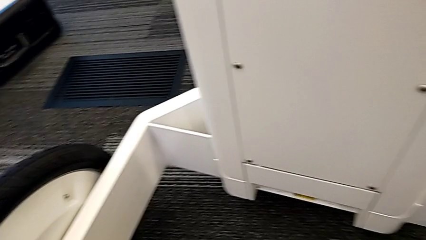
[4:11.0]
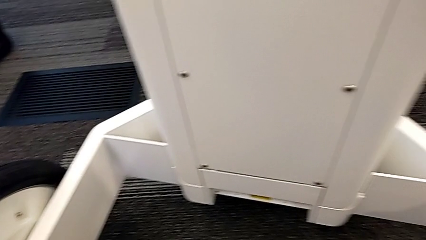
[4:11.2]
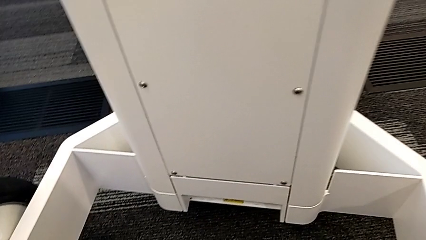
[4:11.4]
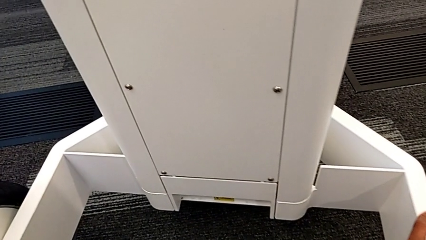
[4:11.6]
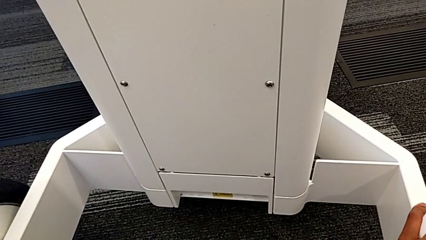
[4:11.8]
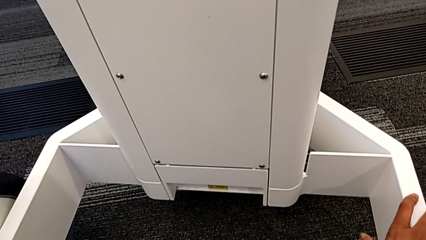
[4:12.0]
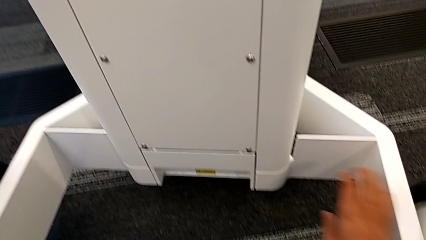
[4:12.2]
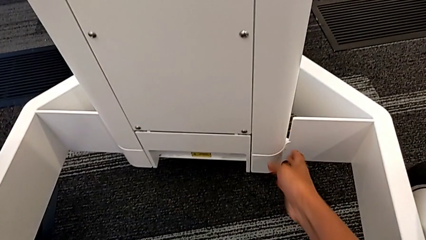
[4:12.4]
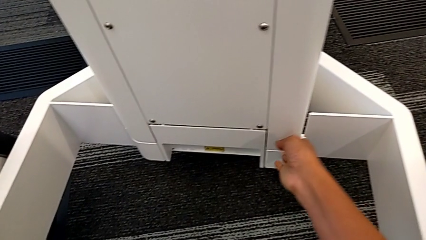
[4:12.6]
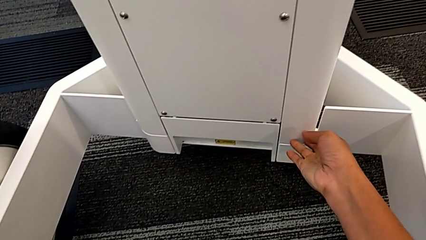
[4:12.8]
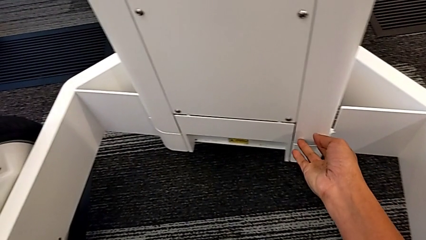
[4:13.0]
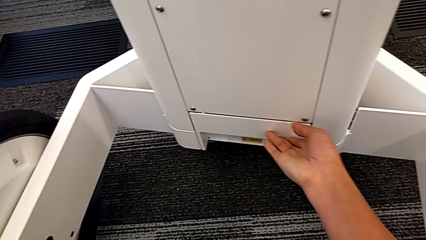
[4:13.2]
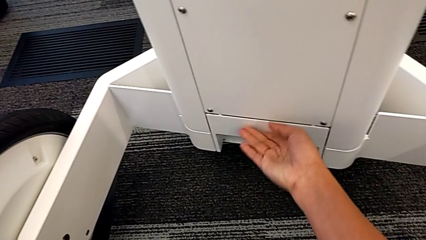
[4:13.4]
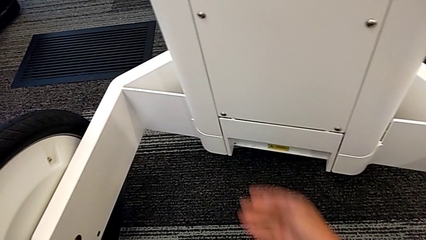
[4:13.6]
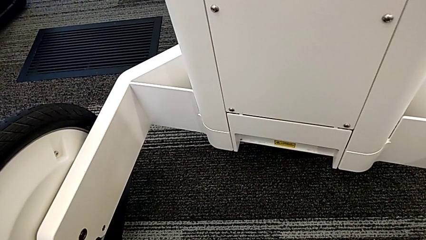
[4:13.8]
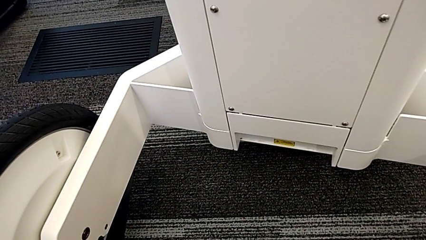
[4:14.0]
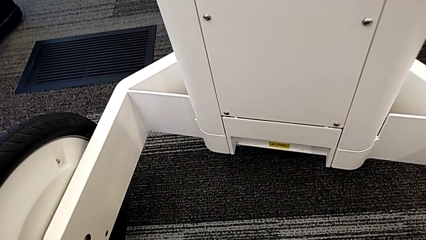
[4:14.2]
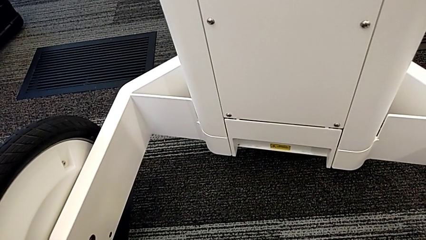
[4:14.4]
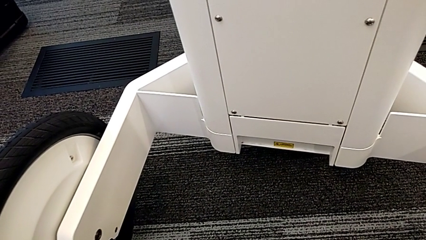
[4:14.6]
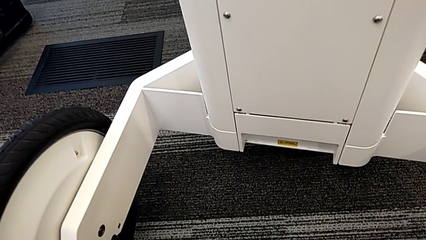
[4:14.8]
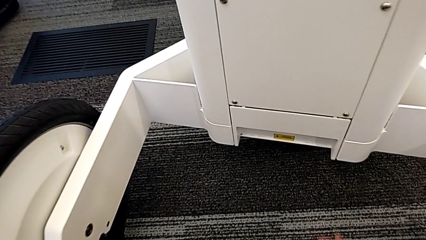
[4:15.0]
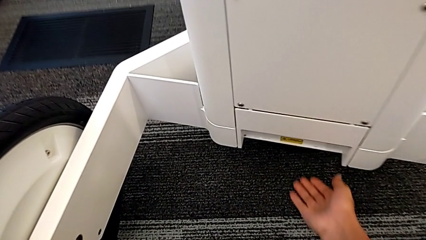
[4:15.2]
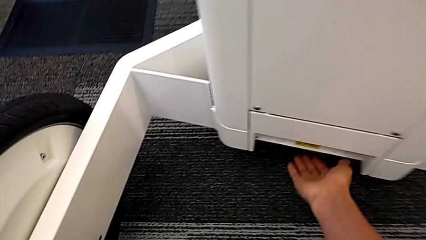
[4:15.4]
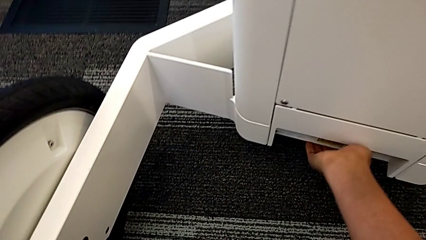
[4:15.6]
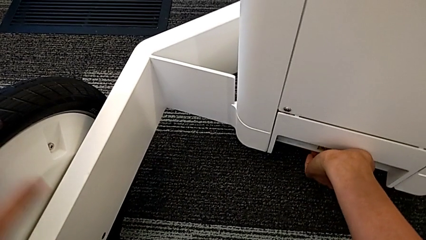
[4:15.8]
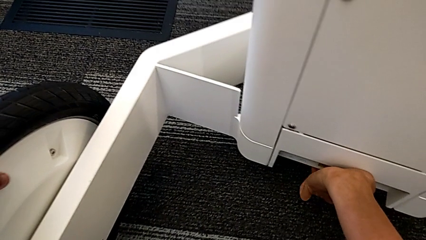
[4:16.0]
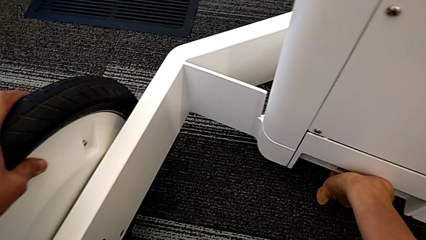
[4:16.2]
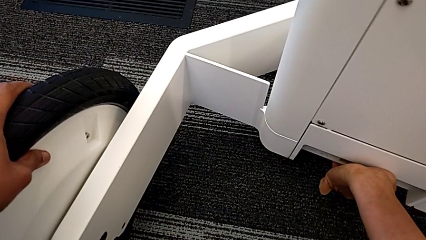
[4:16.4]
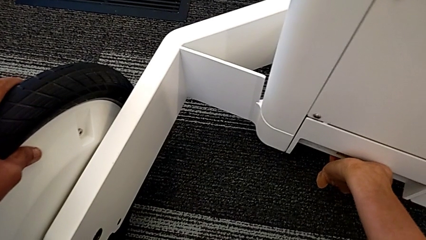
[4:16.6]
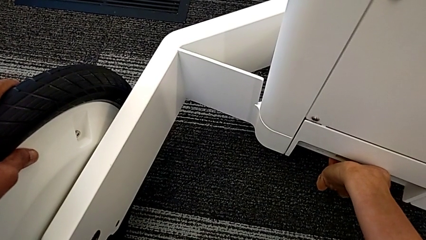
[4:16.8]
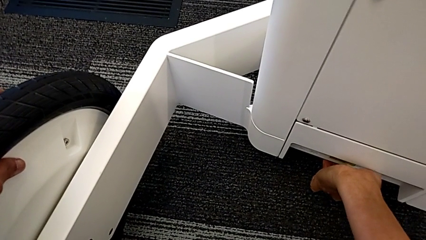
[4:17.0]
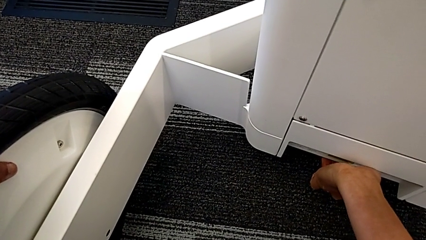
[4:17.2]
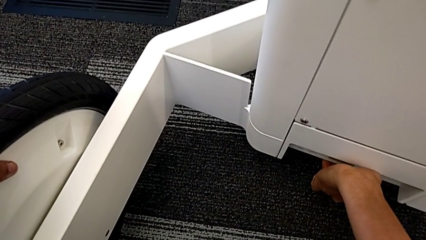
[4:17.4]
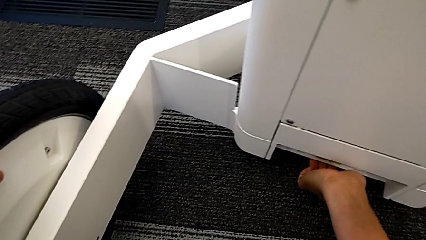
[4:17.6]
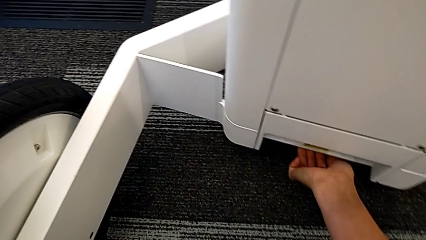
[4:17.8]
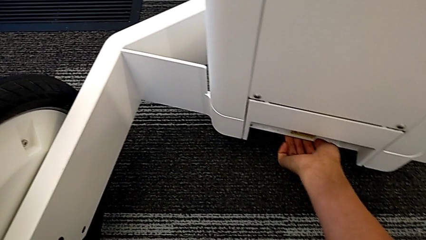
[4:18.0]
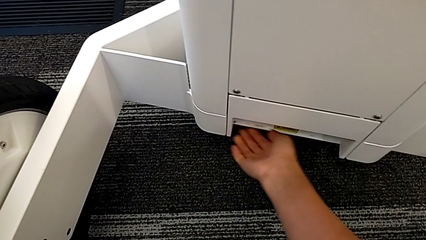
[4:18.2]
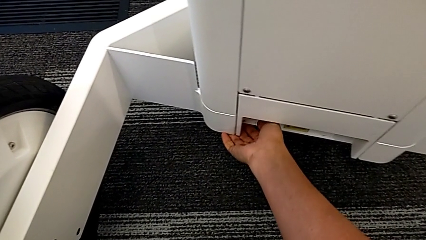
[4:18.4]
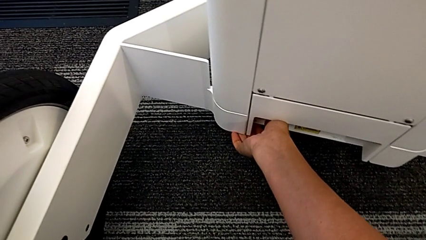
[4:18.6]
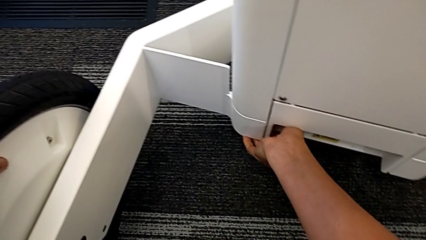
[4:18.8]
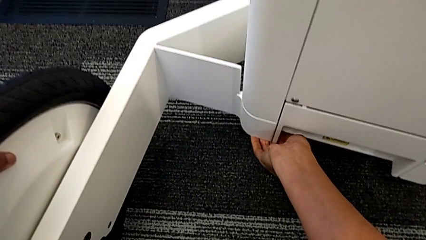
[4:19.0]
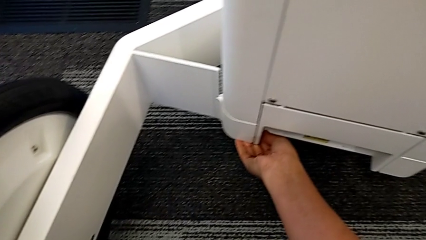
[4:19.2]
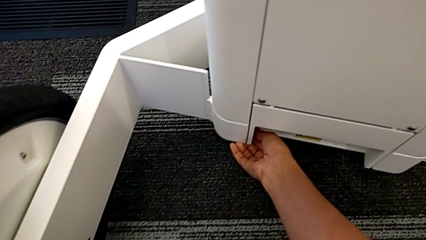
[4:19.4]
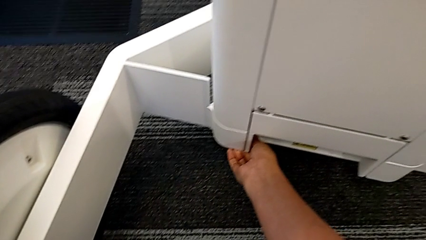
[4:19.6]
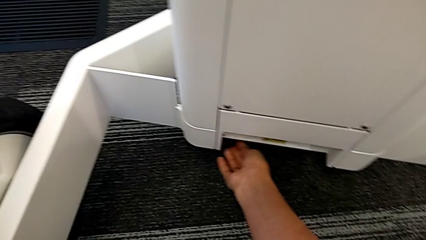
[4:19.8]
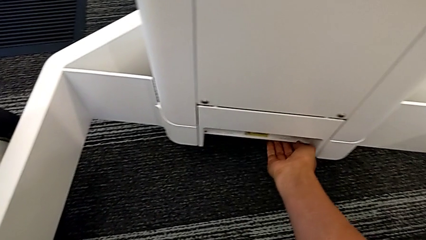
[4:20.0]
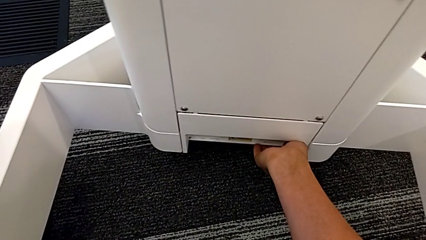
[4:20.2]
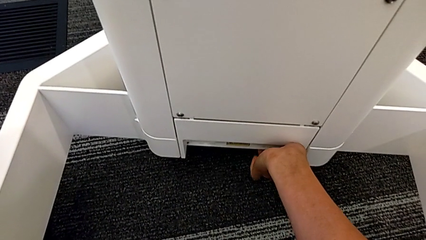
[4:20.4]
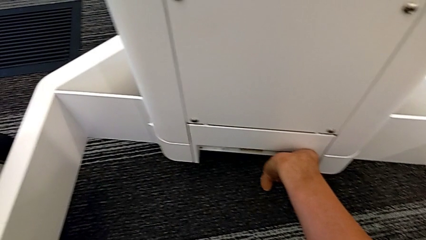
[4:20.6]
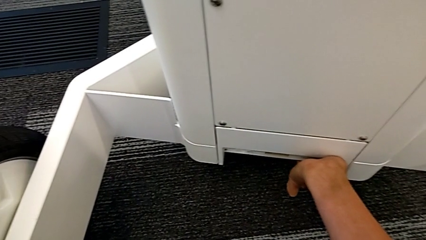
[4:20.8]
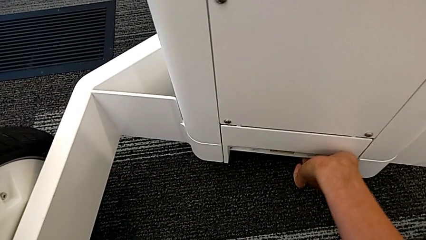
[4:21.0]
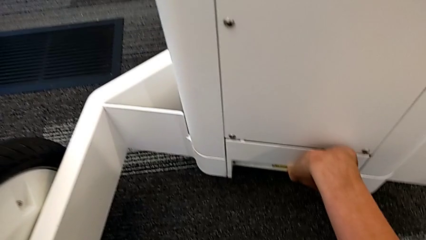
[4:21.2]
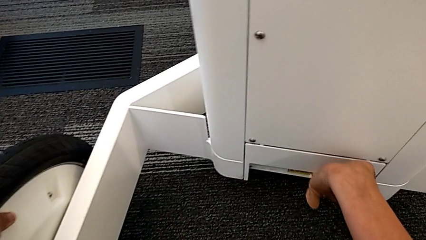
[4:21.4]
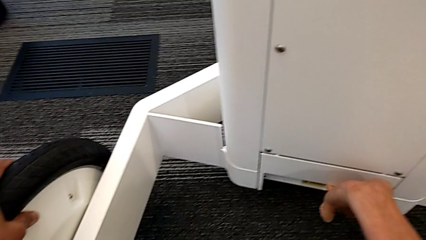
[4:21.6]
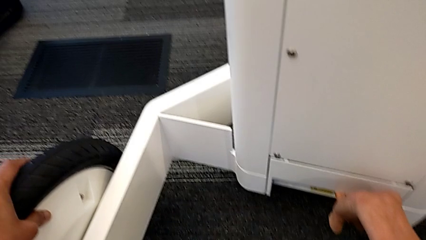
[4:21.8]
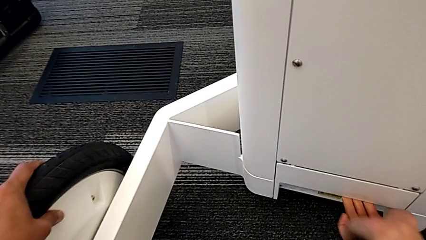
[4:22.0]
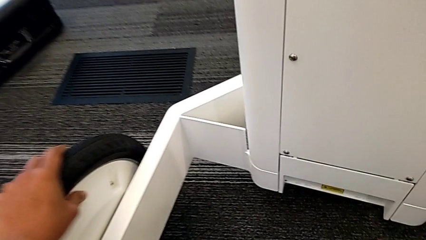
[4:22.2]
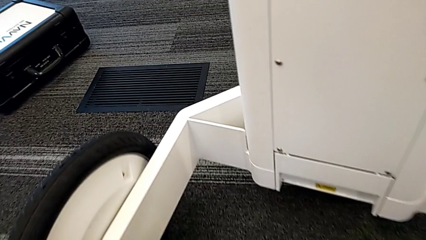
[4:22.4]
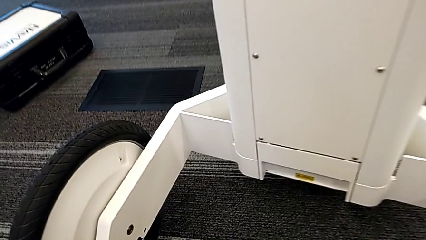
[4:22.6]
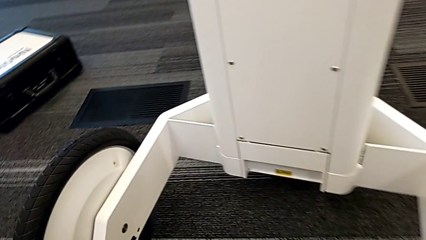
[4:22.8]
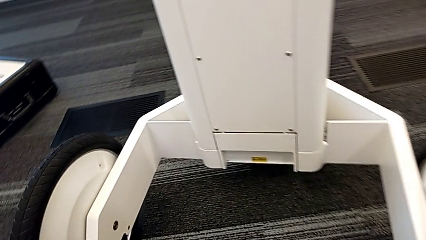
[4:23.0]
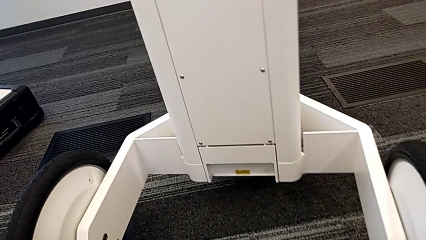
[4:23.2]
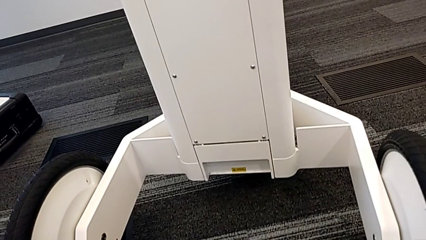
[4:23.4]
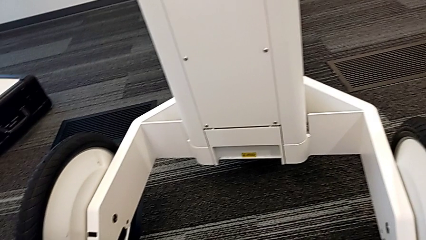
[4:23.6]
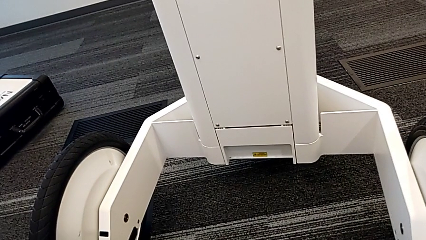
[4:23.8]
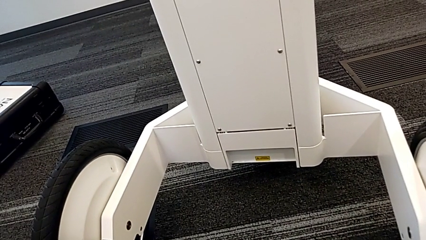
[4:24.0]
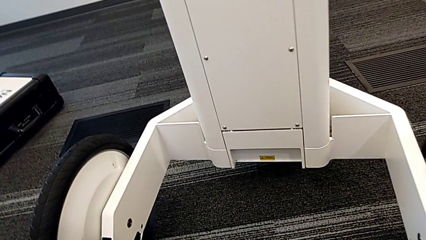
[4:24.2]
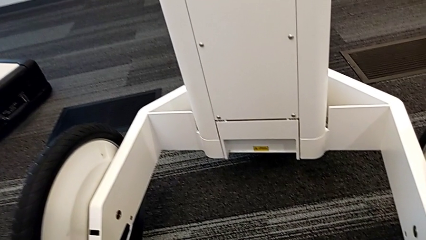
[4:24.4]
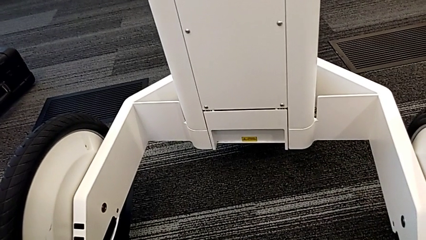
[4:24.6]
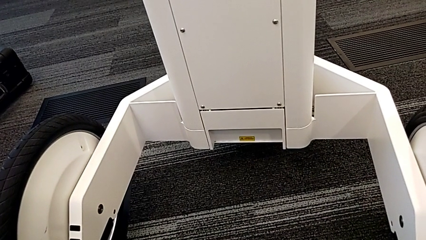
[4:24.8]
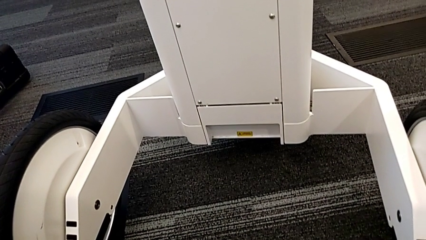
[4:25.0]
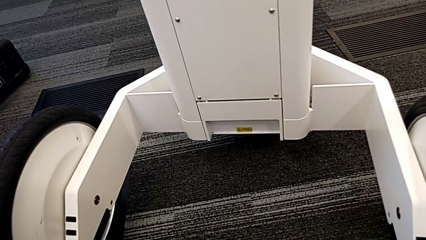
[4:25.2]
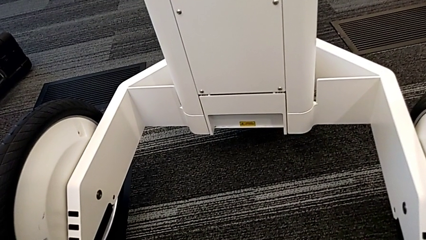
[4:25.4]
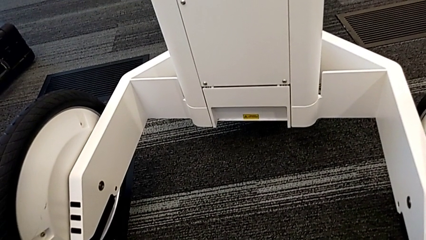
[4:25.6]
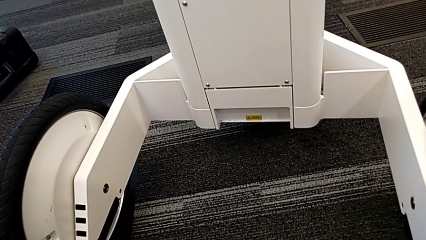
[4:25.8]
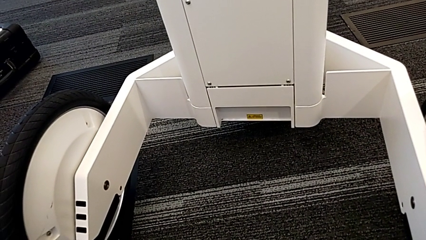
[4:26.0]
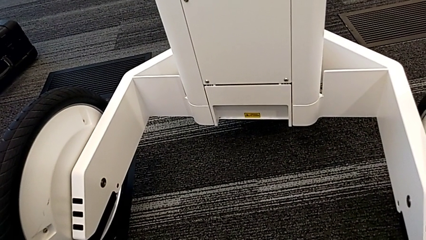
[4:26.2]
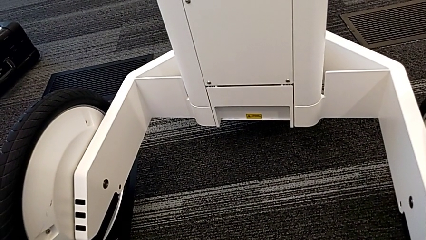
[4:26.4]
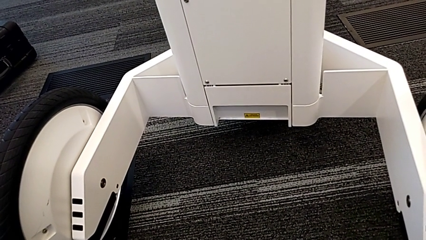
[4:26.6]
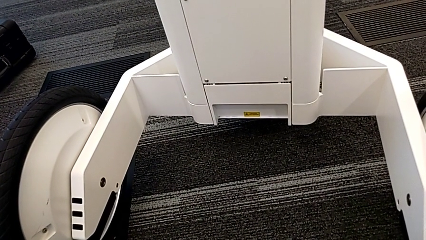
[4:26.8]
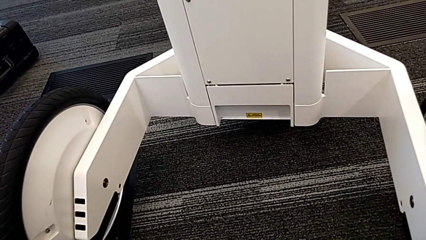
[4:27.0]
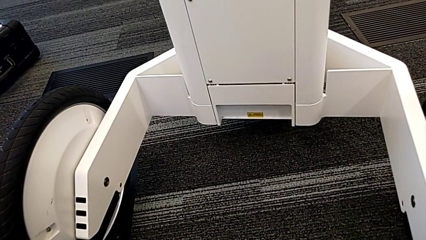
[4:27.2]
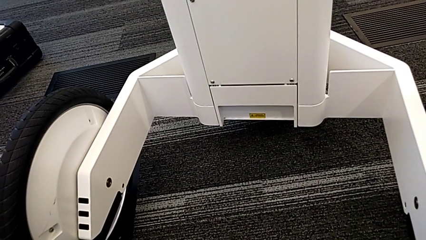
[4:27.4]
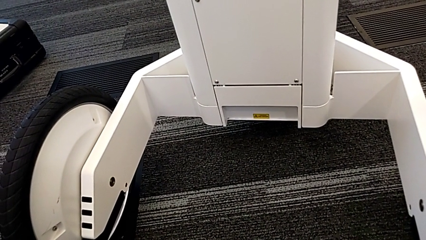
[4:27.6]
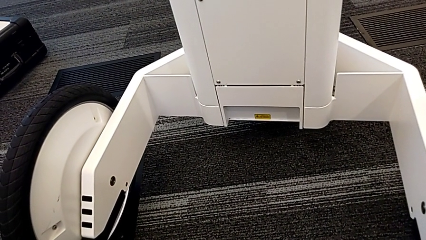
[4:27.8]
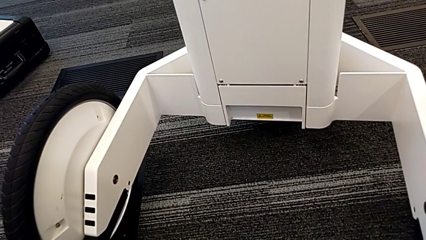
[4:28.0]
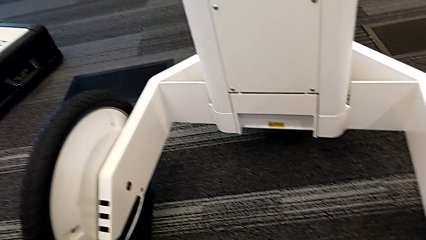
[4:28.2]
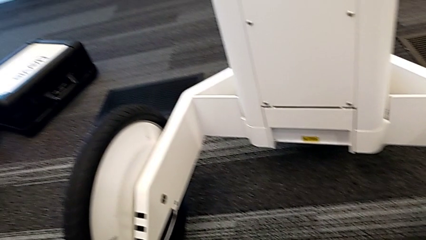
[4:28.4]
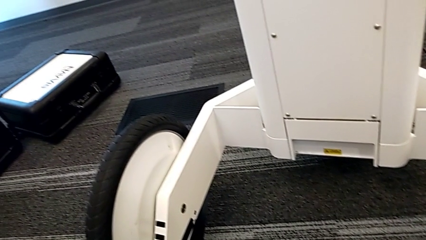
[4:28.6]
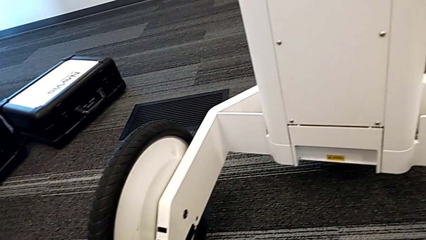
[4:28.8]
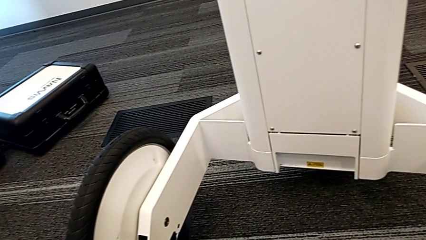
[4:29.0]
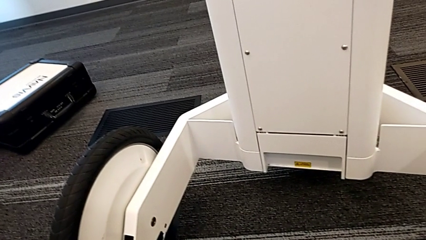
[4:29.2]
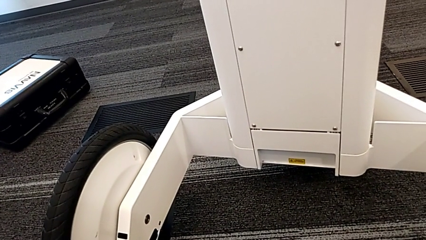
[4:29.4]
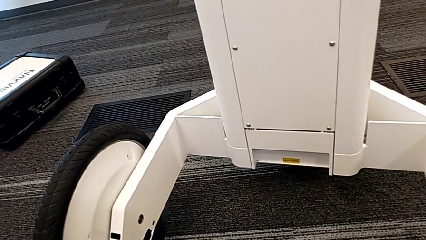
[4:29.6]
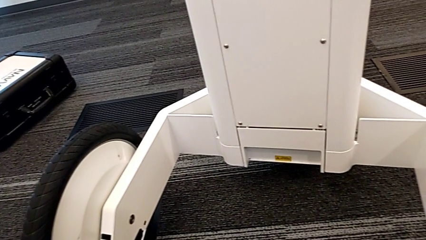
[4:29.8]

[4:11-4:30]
The camera wearer is attempting to pull out the bottom M6 body. They inspect the M6 body lock, touch it and wrongly pull it, unable to open the anchor point. They begin to inspect it.
